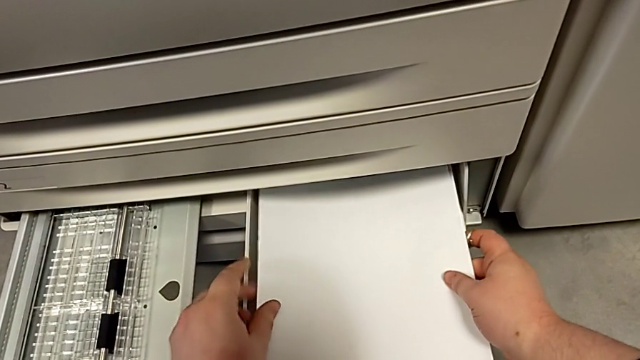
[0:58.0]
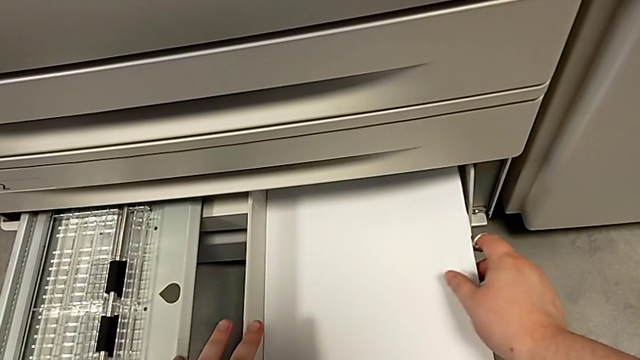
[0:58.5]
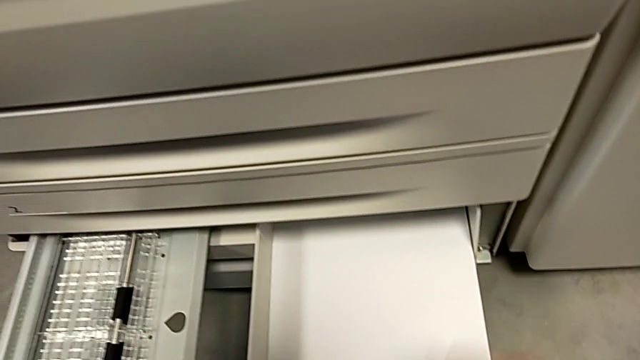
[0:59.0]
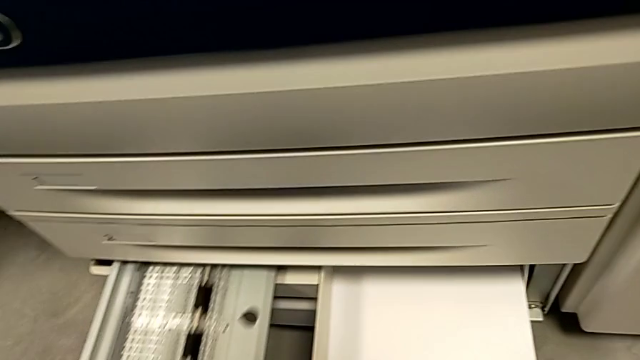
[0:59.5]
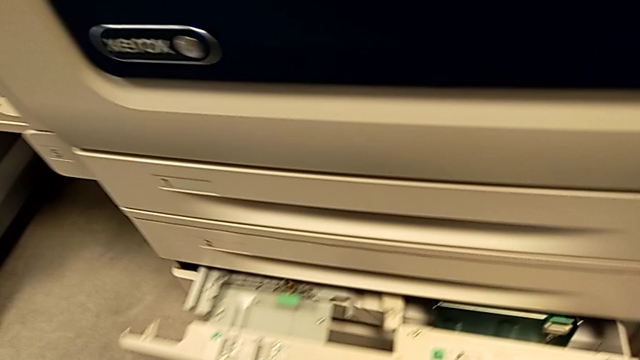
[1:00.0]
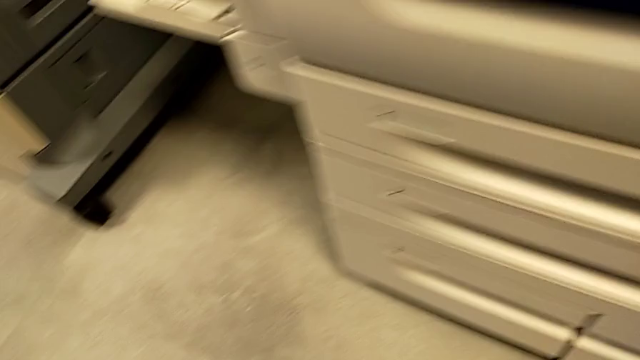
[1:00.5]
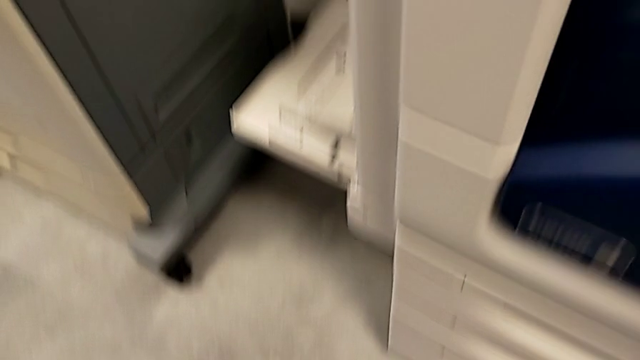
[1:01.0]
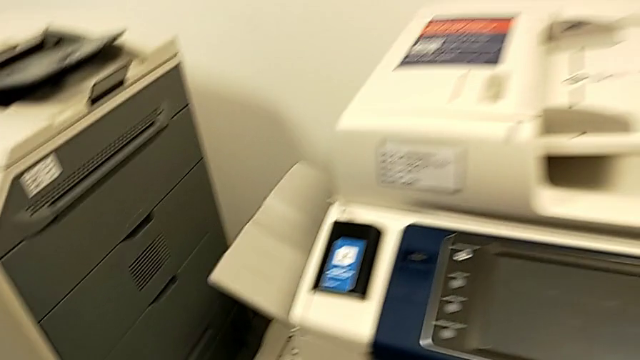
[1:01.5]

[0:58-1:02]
The camera wearer is loading the paper stack into the printer. They insert the paper stack and close the paper tray.
